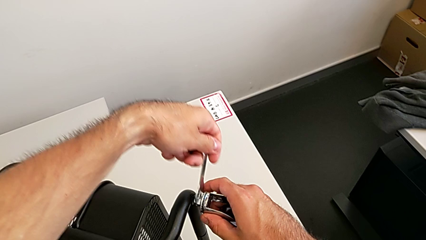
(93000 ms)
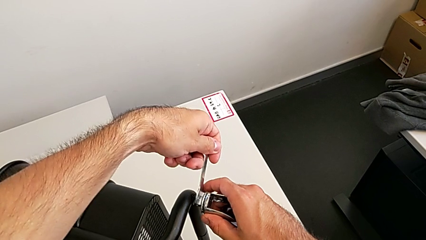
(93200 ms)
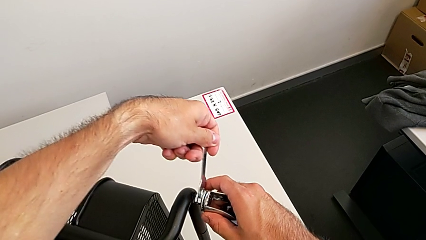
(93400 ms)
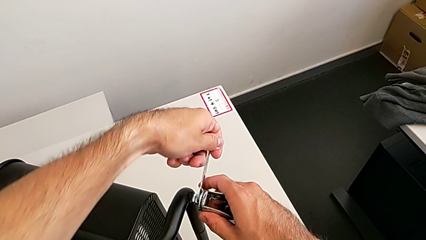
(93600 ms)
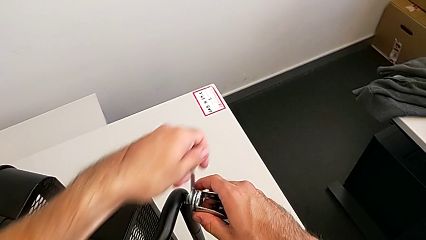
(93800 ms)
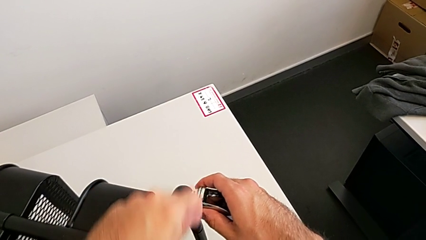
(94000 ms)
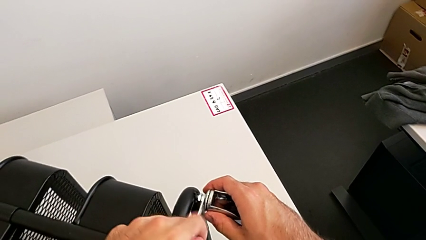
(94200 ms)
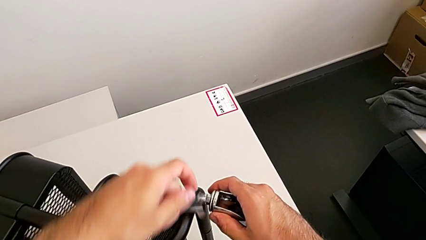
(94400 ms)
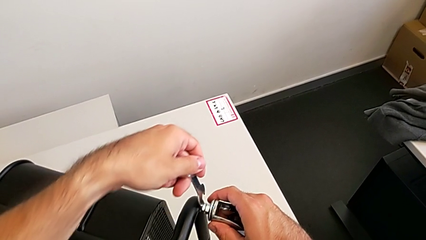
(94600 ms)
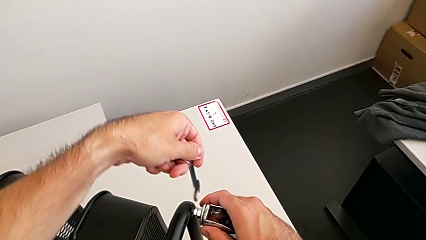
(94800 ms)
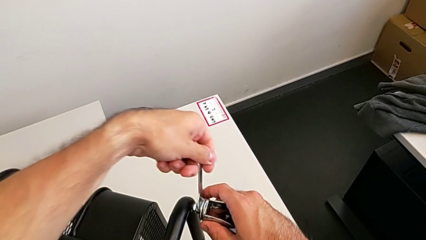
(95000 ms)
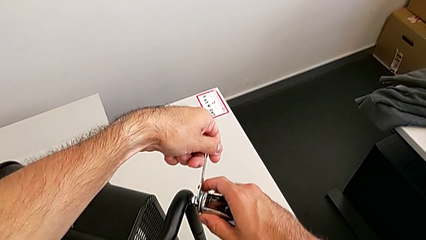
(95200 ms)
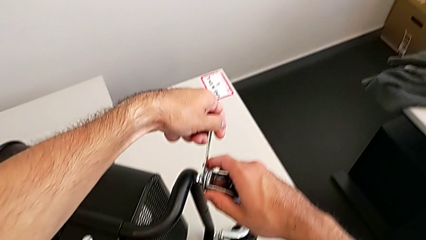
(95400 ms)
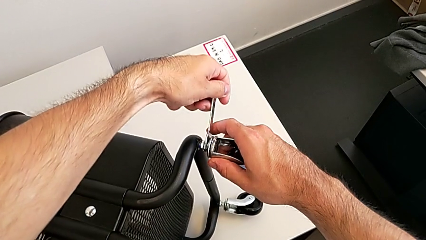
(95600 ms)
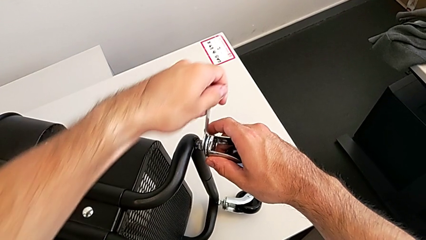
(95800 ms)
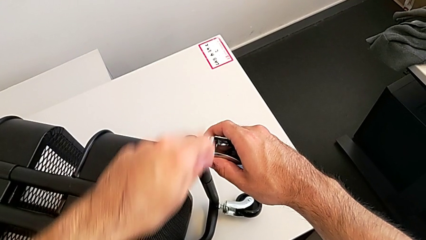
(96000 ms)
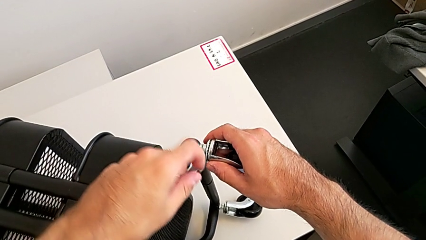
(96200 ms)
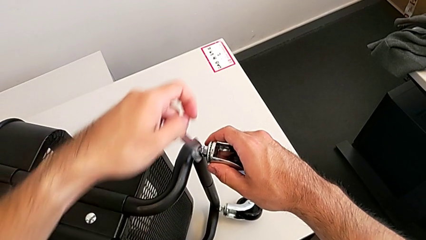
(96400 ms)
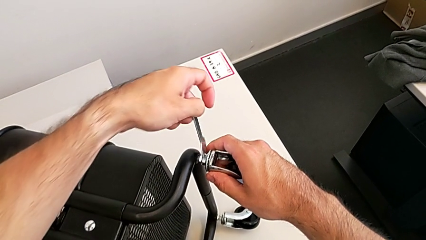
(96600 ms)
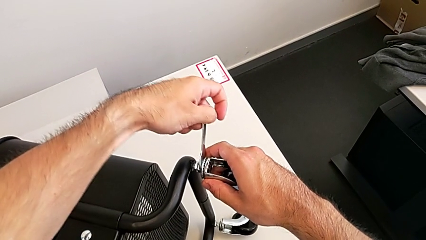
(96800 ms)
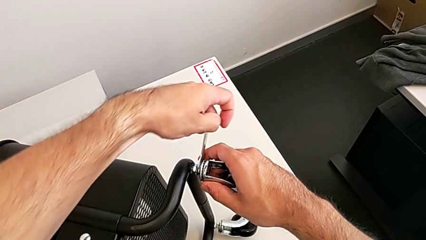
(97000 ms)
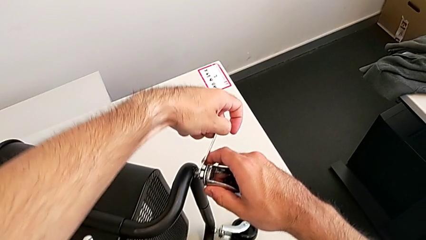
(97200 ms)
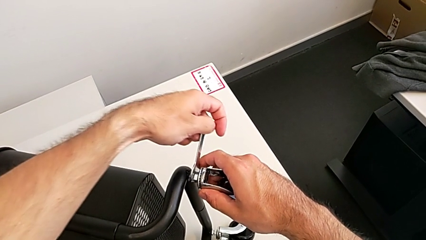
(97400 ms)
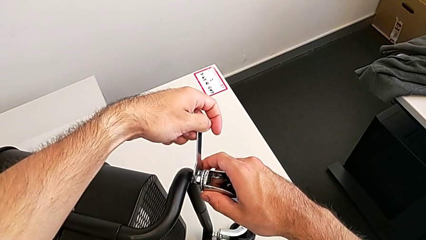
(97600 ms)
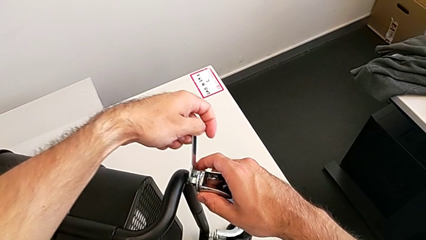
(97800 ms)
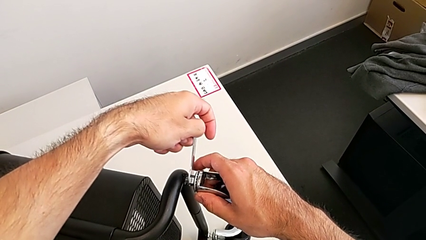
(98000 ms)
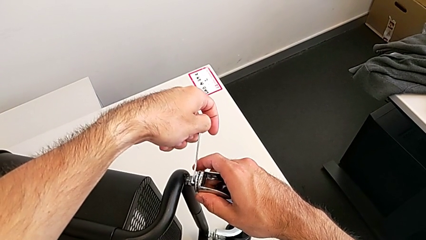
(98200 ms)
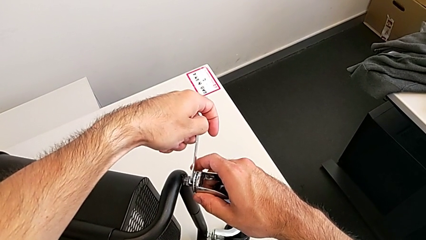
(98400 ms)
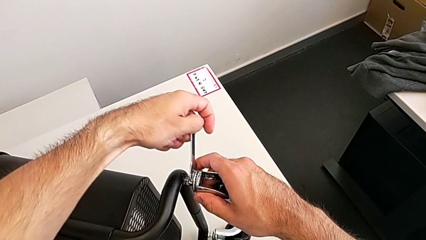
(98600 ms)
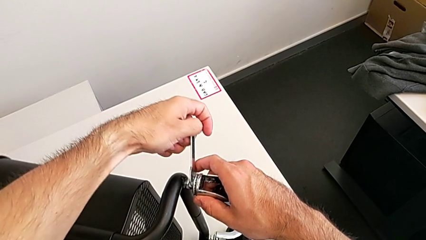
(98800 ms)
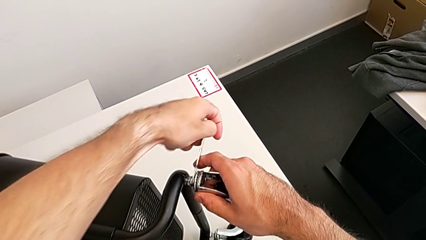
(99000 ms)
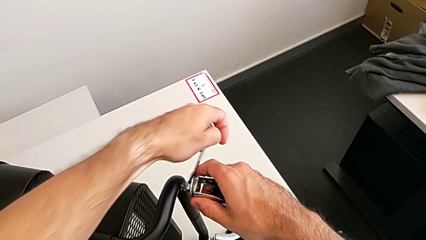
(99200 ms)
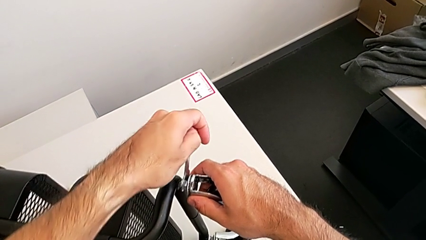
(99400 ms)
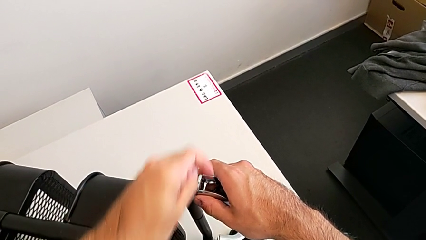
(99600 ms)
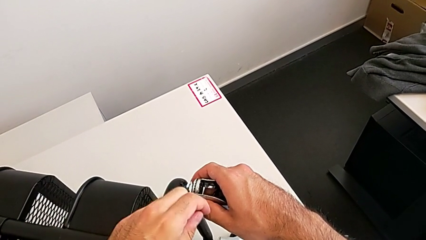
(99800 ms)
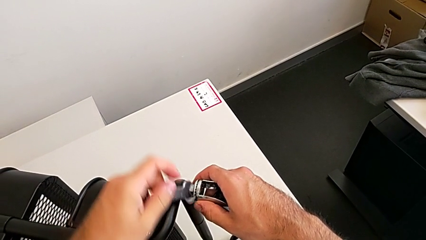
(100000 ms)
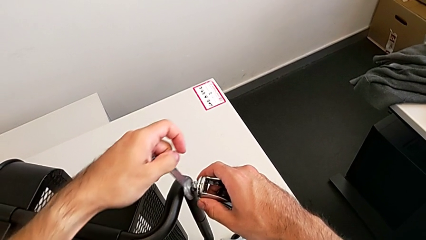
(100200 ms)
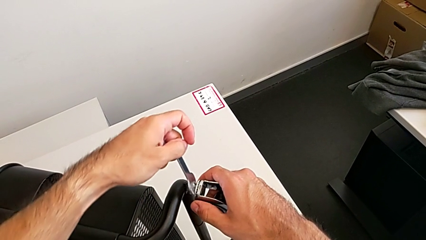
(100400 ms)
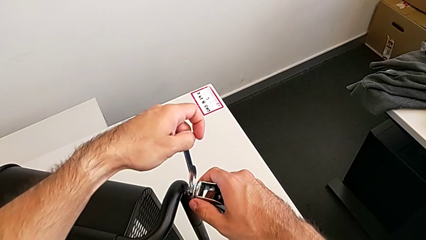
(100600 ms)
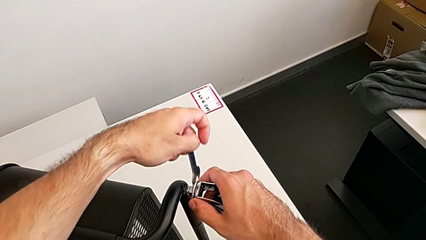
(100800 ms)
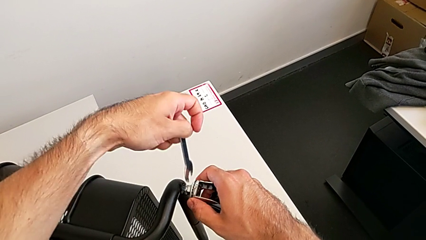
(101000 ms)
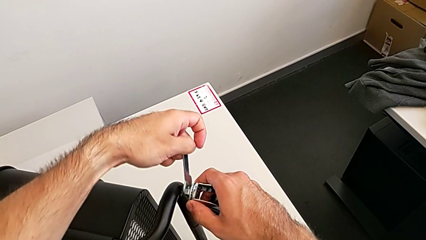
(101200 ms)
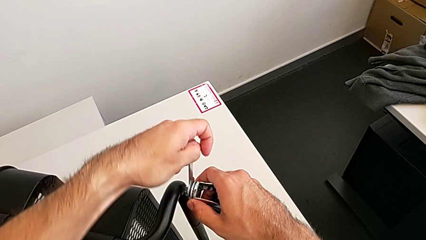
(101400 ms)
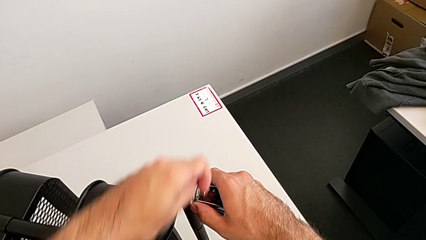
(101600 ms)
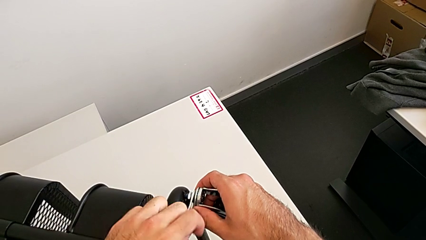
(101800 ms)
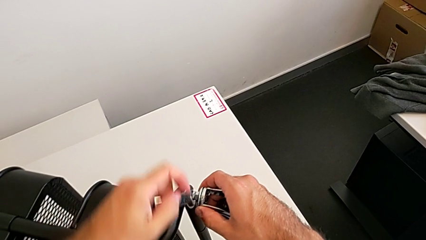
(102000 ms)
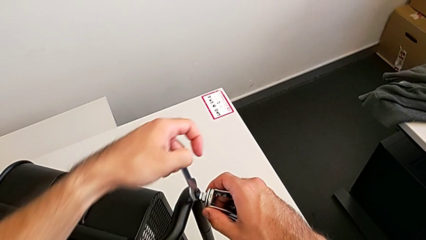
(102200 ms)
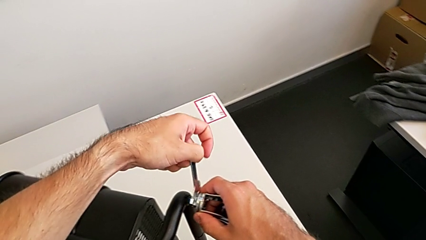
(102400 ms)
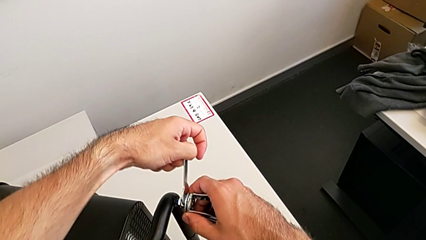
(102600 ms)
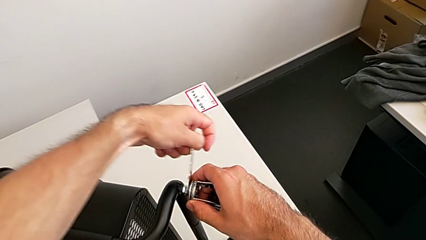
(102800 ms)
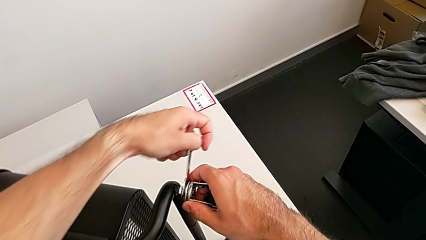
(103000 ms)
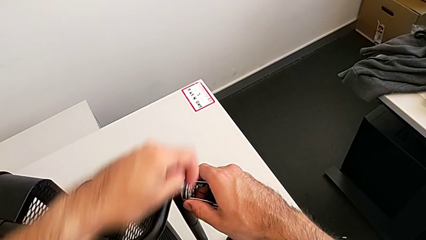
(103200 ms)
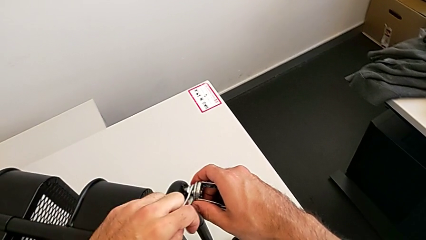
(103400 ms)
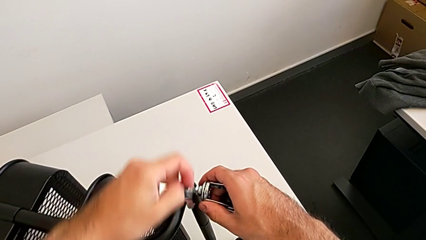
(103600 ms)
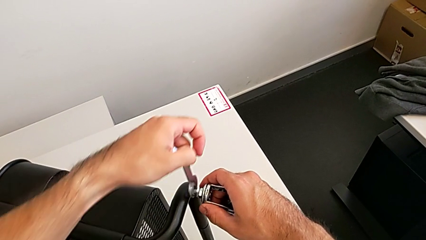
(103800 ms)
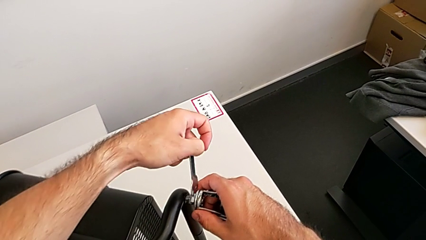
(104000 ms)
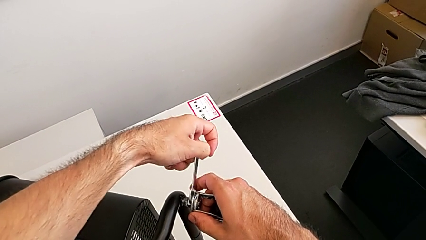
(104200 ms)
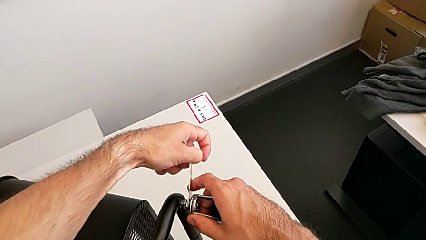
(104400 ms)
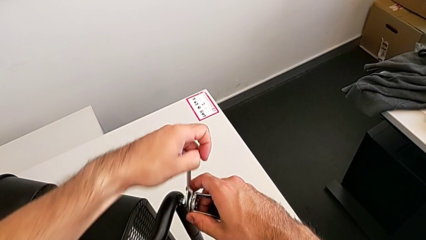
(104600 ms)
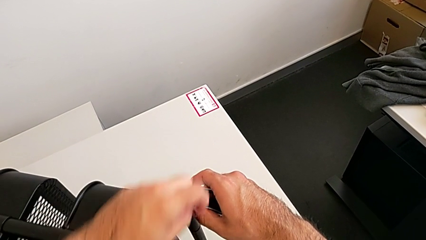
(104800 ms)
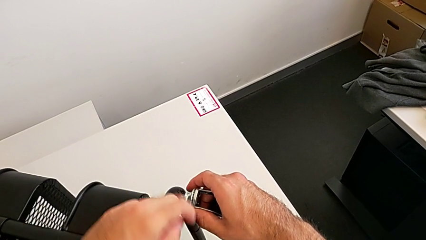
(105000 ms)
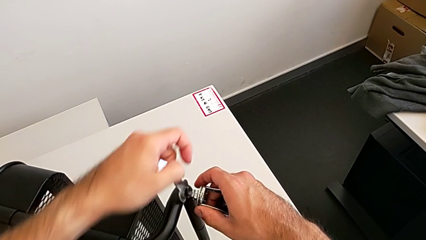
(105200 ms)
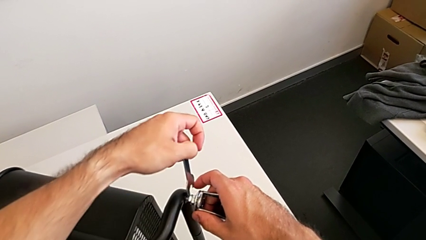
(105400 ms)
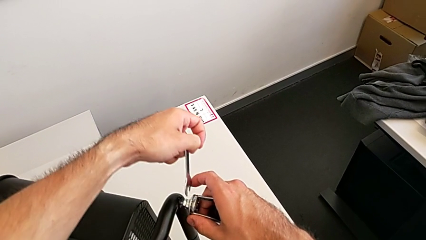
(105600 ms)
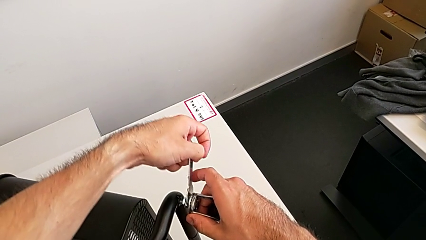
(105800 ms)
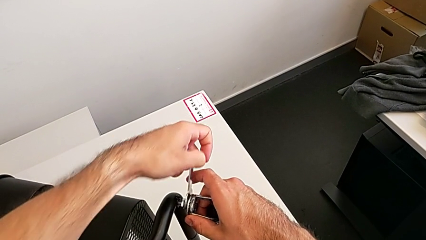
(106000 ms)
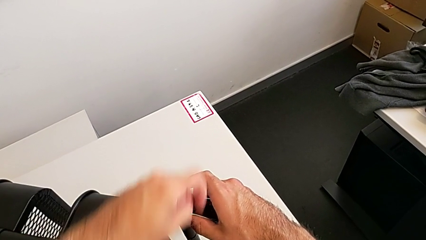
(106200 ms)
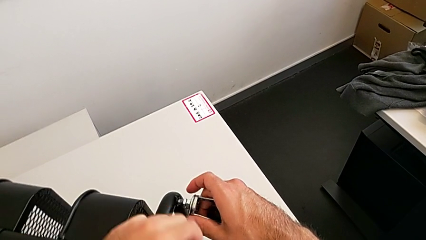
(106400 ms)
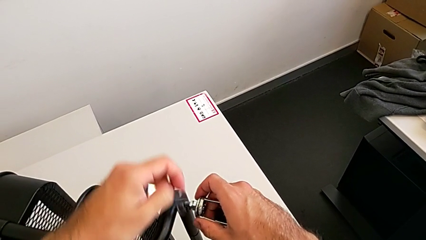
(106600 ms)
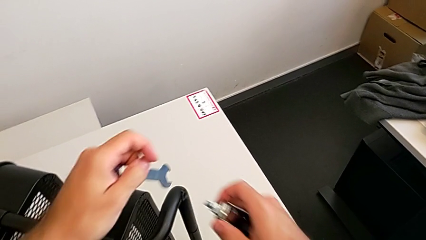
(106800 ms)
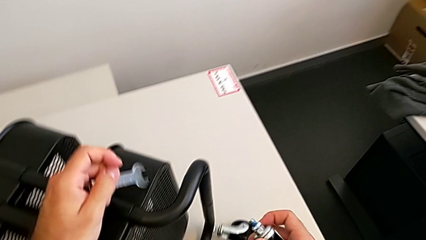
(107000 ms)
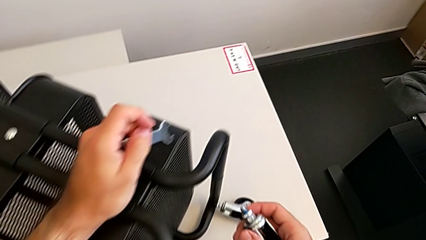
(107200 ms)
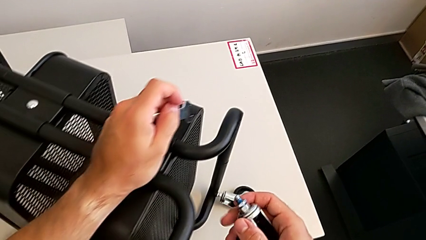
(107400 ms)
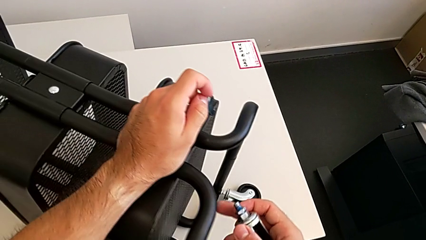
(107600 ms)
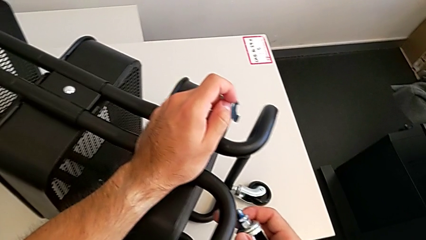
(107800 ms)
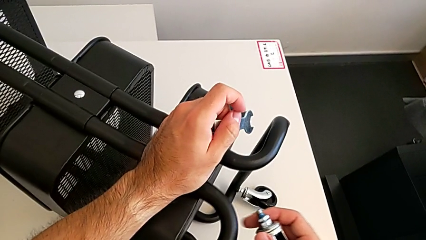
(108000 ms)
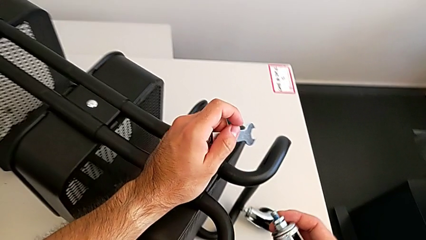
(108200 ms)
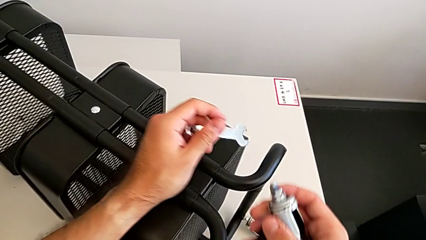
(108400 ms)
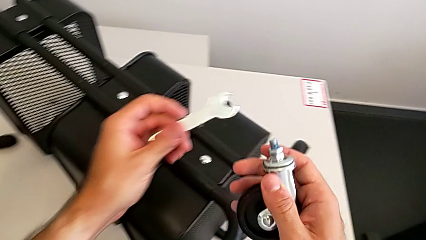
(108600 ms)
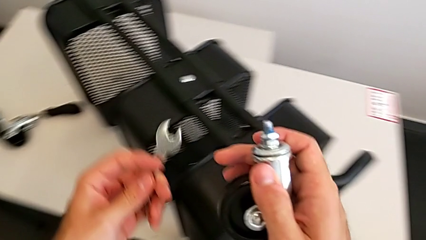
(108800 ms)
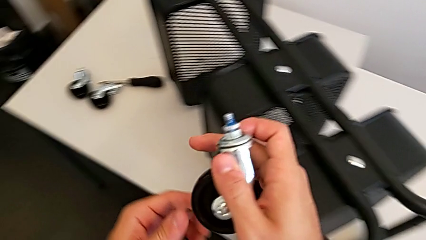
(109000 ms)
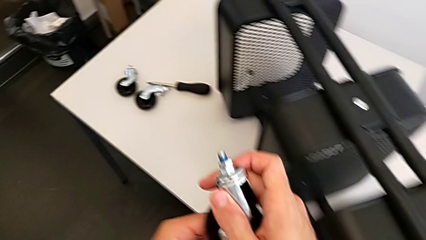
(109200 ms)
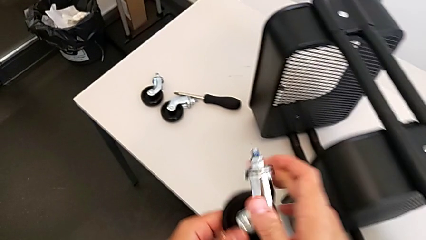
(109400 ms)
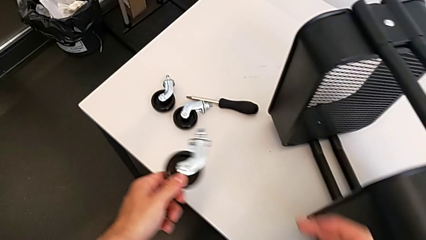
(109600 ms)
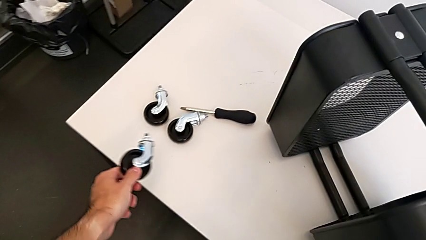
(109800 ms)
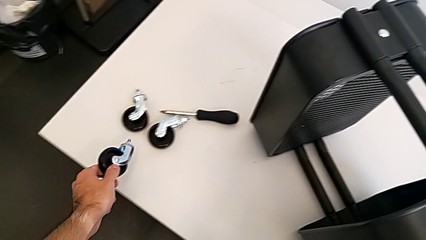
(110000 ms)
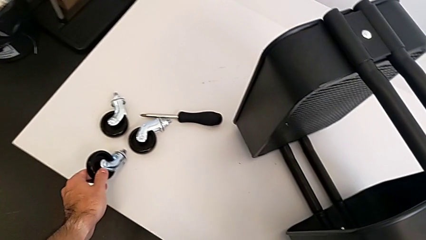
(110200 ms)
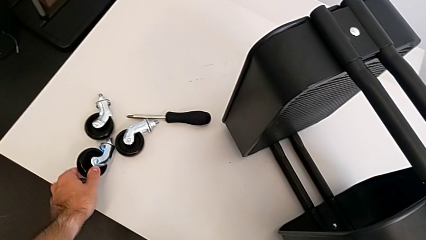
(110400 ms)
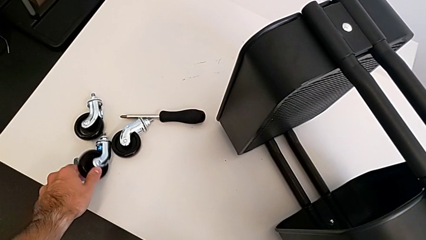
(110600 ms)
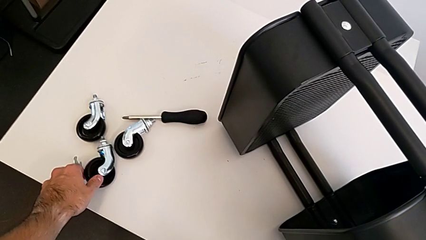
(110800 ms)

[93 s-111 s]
The camera wearer is disassembling the third wheel. They keep unscrewing the third wheel, disassemble it and place it.
